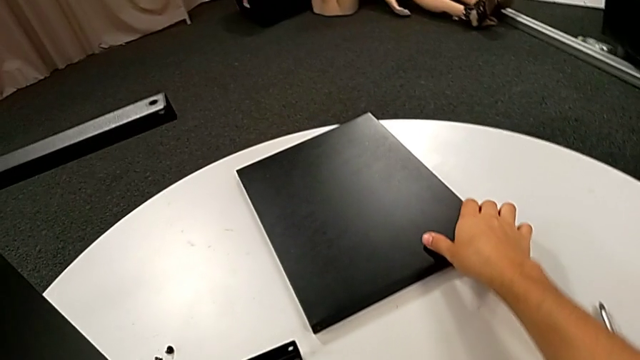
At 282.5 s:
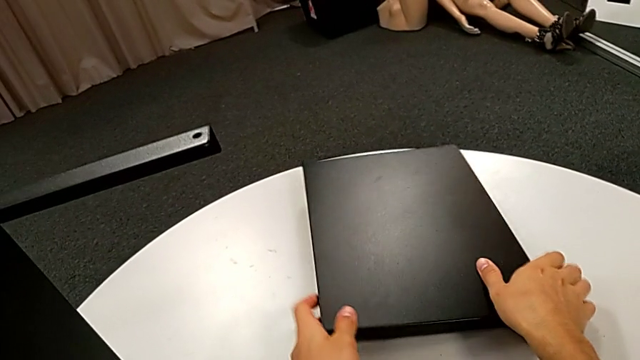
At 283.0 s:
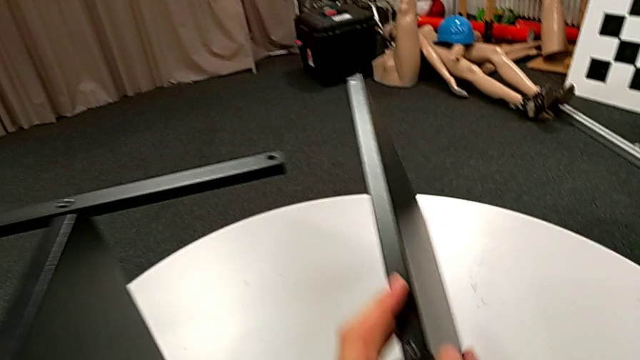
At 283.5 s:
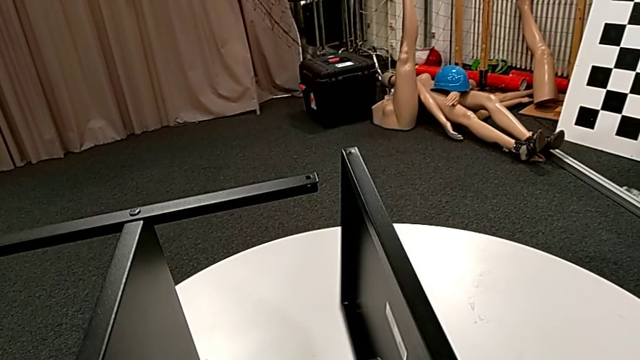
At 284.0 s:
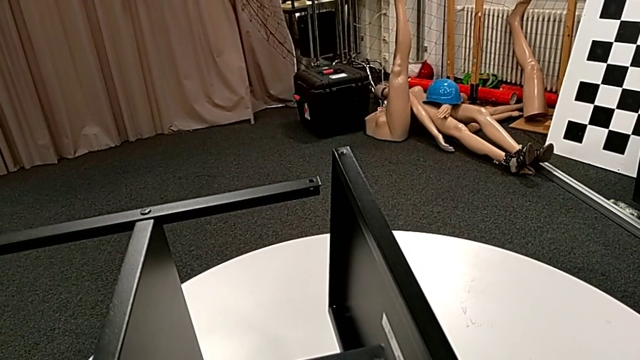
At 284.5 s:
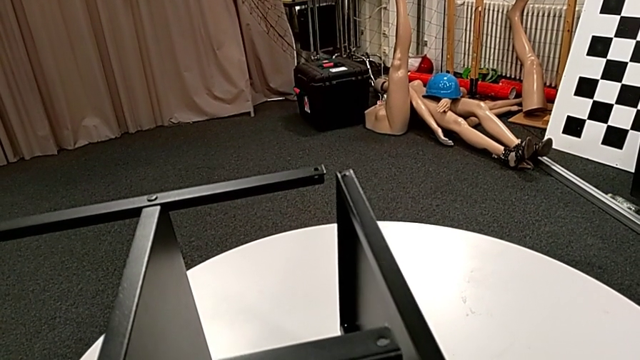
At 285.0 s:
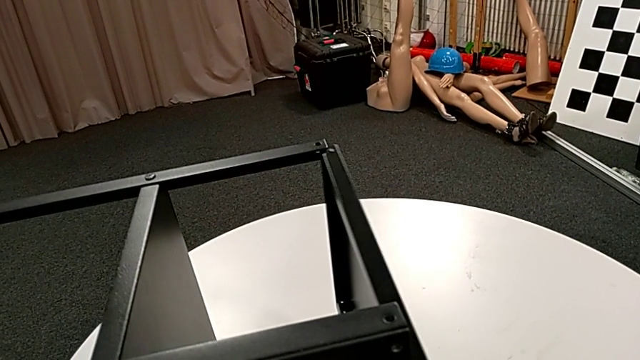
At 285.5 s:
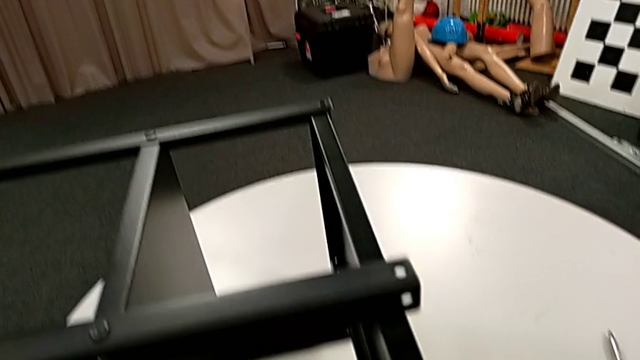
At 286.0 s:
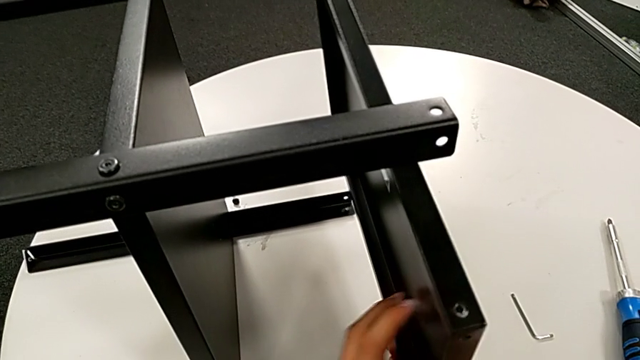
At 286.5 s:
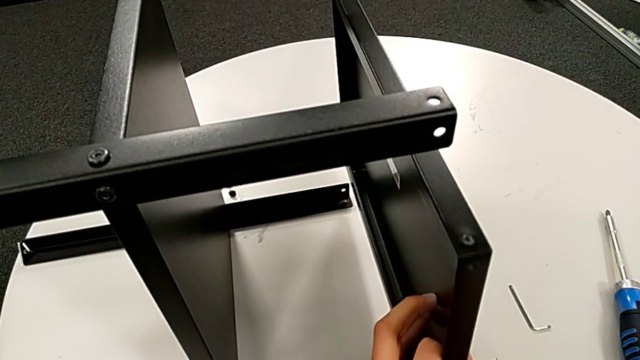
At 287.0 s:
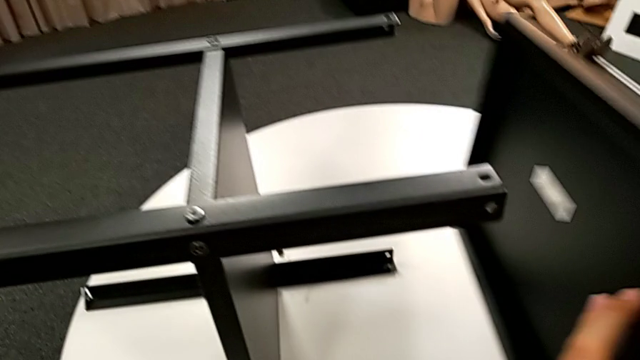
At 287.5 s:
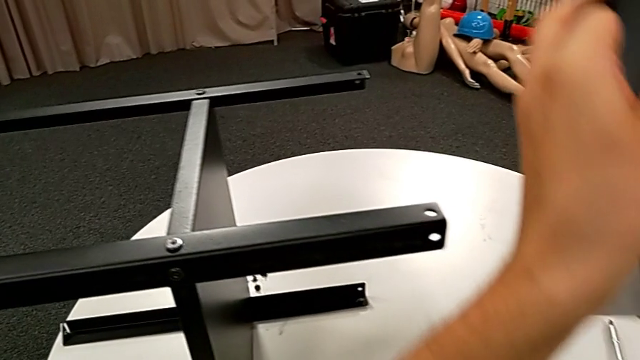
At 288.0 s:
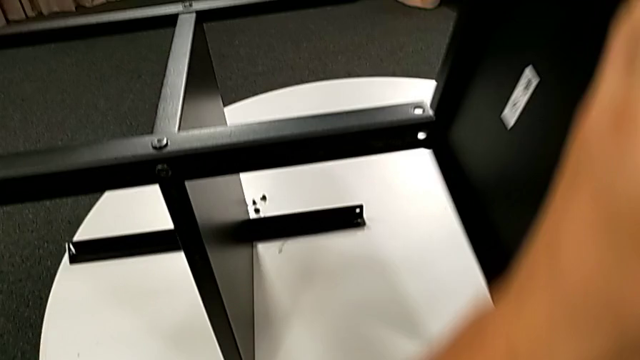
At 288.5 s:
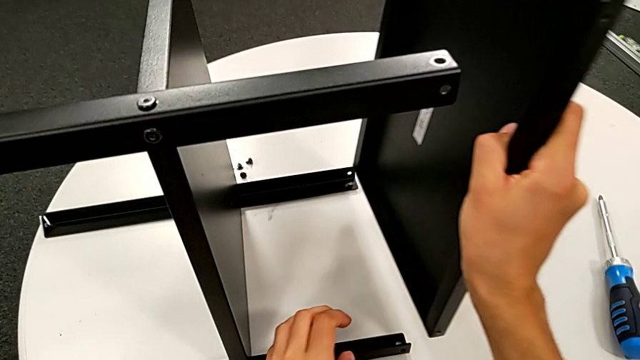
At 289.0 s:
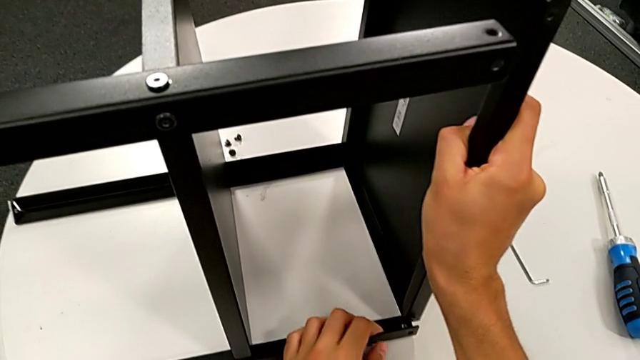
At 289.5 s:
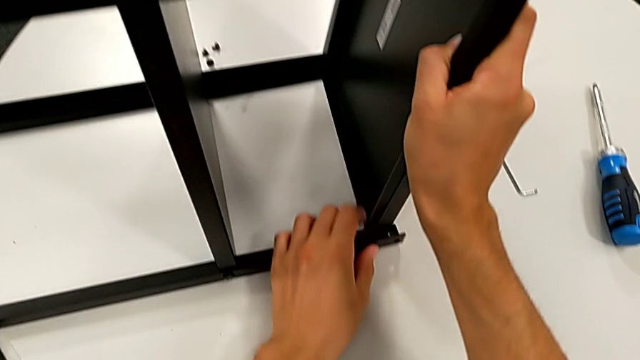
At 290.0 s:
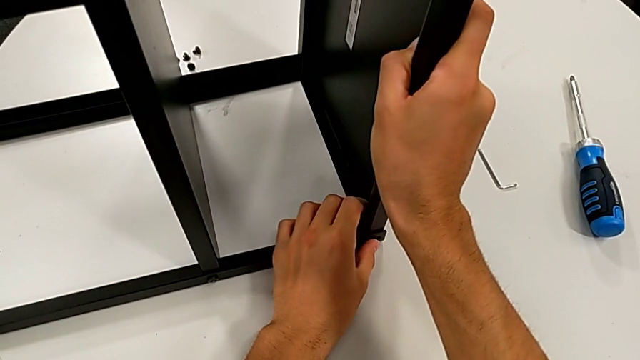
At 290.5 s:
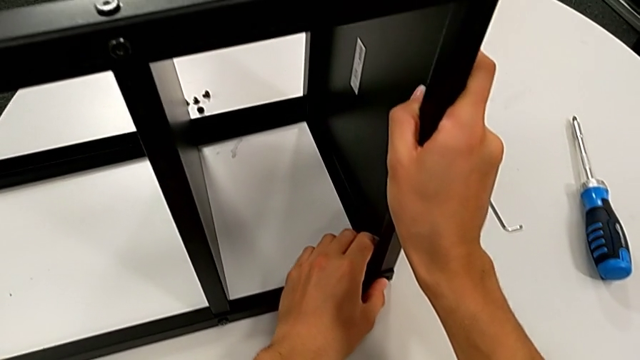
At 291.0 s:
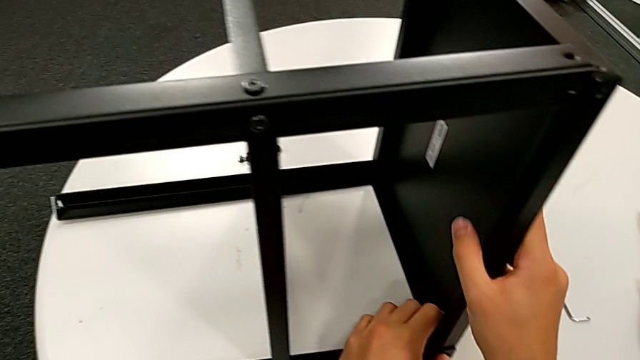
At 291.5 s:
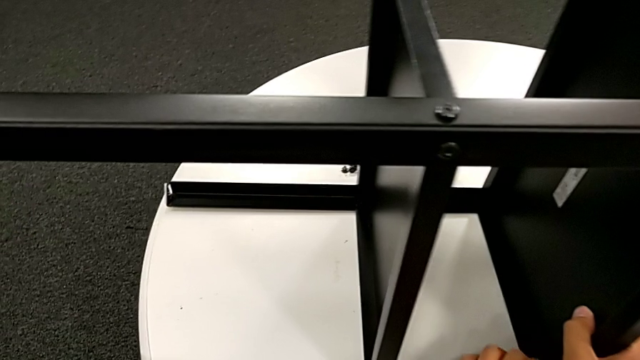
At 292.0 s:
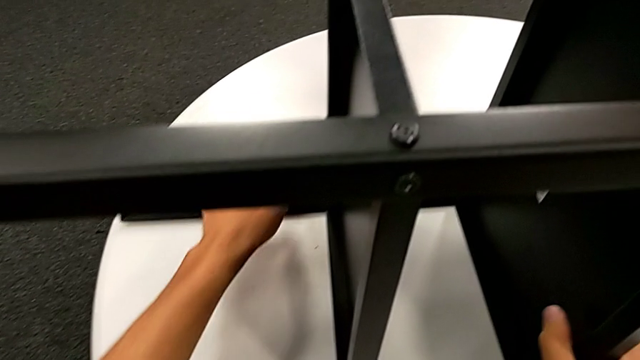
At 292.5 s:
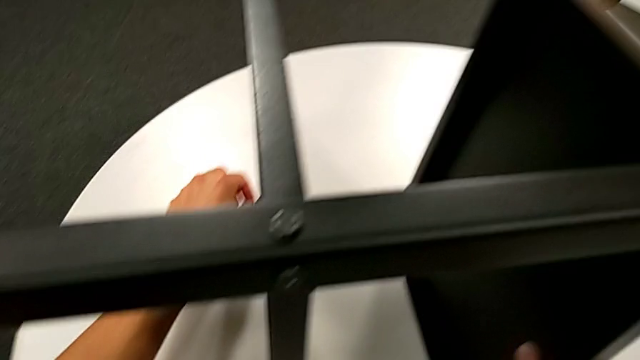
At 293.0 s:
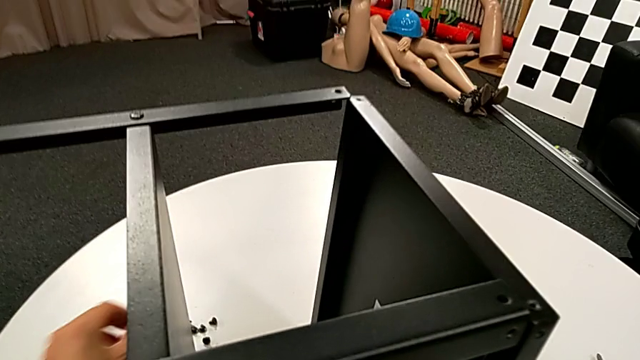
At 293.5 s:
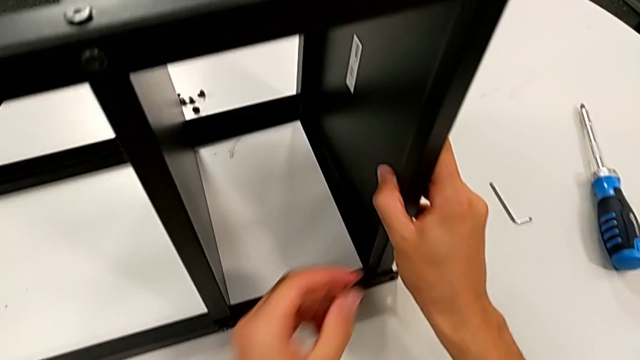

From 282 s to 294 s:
The camera wearer is screwing the first leg to the top base. They grab the tray, align it, rotate it, align it, hold it and grab the hex socket head.

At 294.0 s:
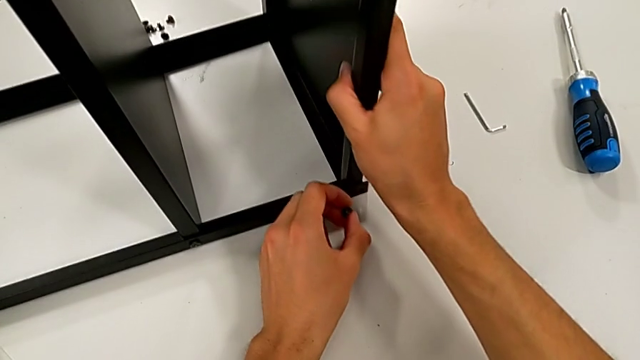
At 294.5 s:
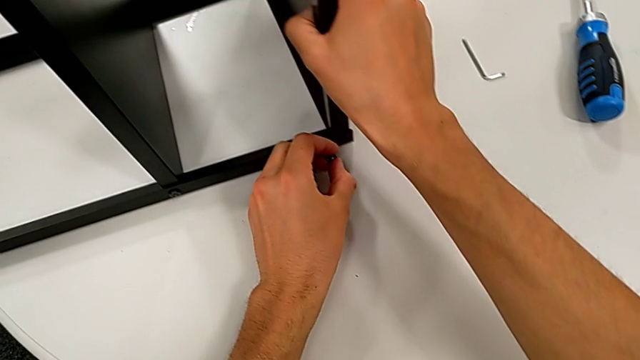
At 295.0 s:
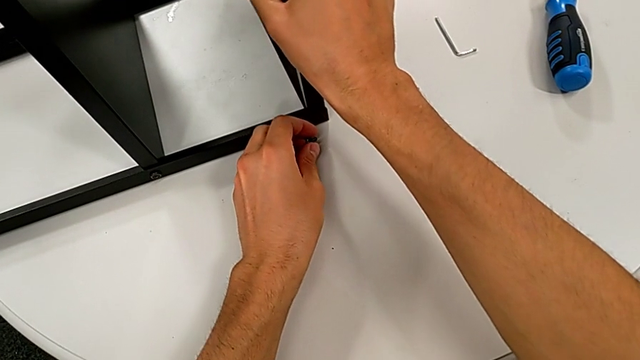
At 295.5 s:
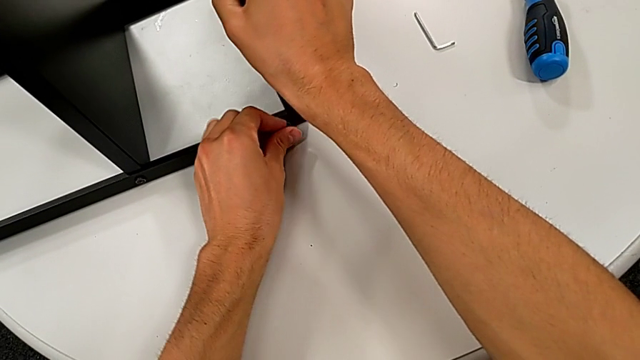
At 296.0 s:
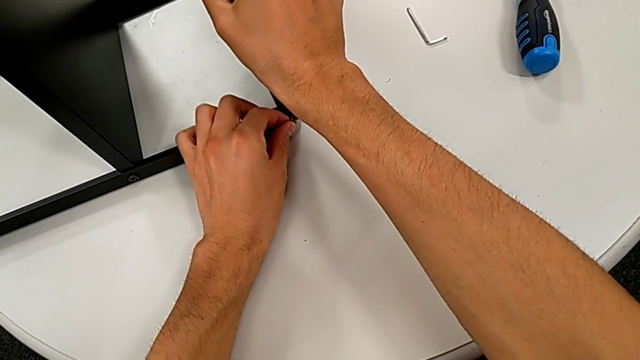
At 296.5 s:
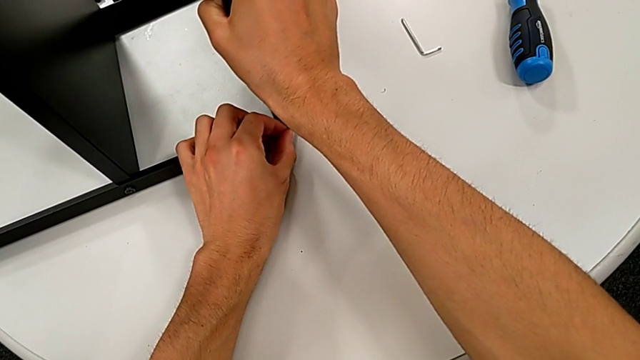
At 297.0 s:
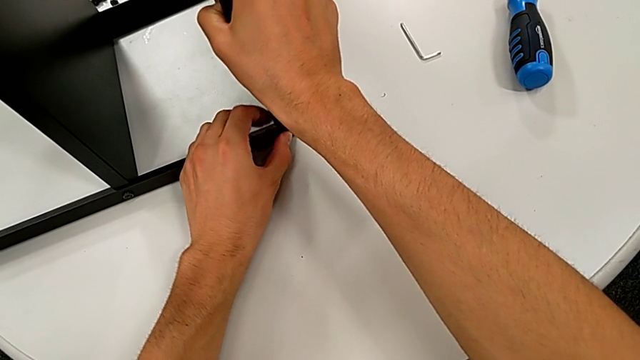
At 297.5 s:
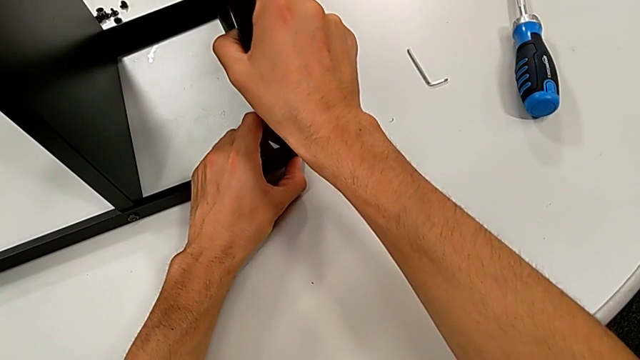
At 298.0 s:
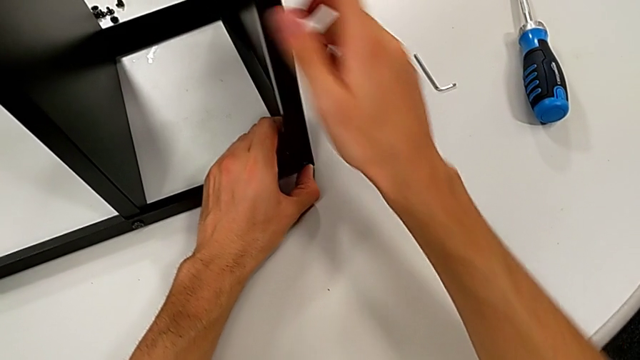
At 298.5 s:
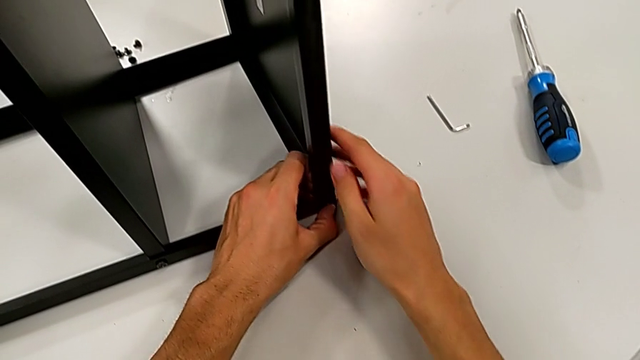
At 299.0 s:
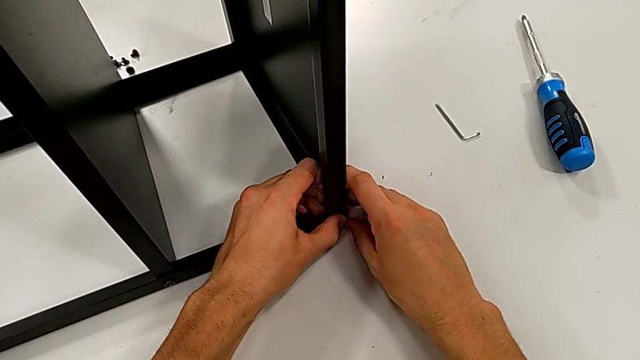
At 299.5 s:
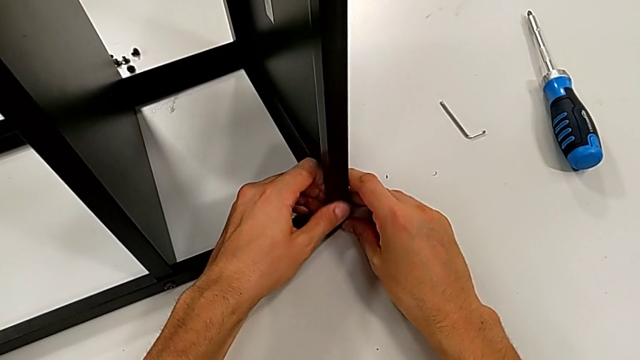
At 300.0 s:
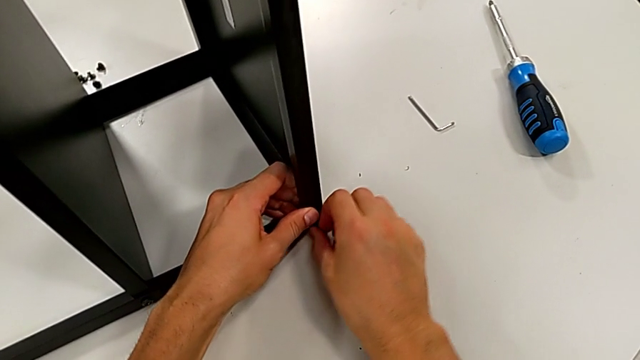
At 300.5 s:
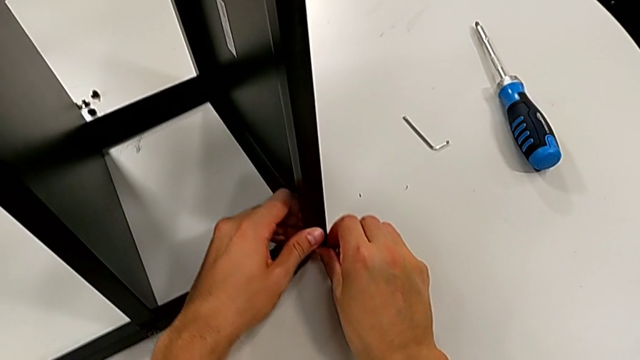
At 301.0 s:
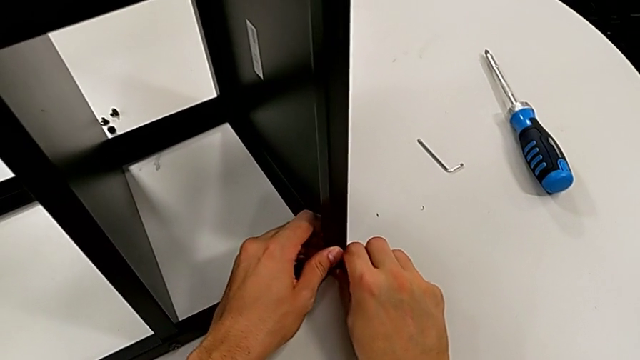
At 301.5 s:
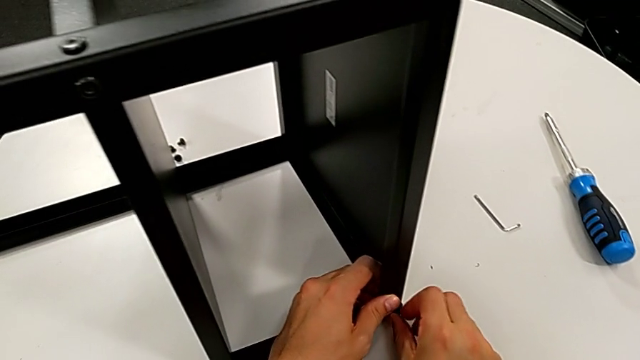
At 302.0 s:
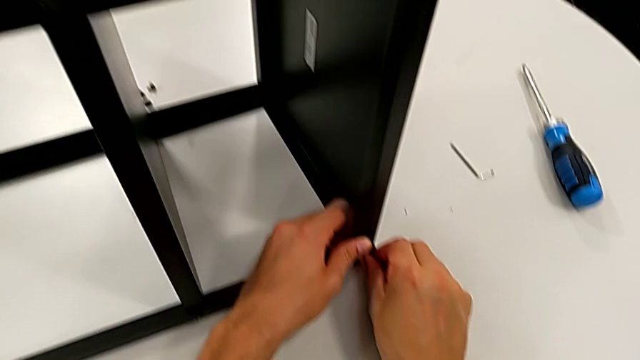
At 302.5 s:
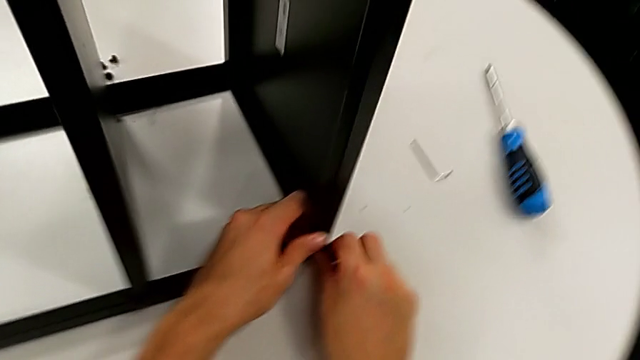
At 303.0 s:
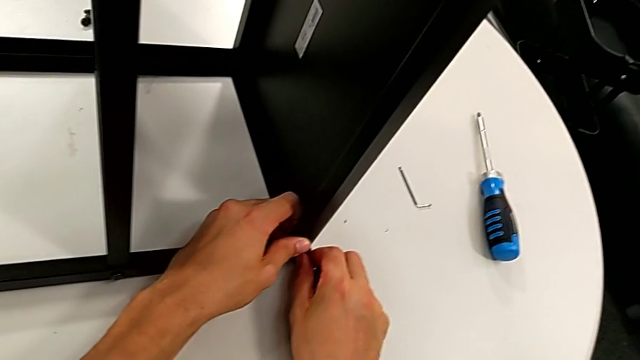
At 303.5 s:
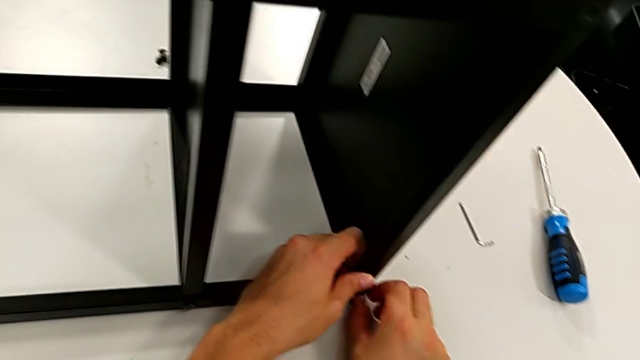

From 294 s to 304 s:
The camera wearer is screwing the first leg to the top base. They align the tray, insert the hex socket head, hold the tray, grab the hex socket head and begin to screw it.
